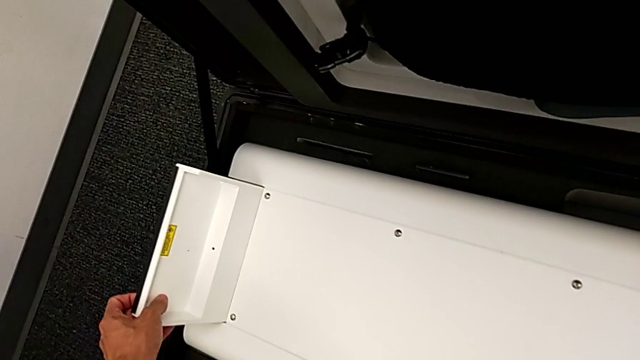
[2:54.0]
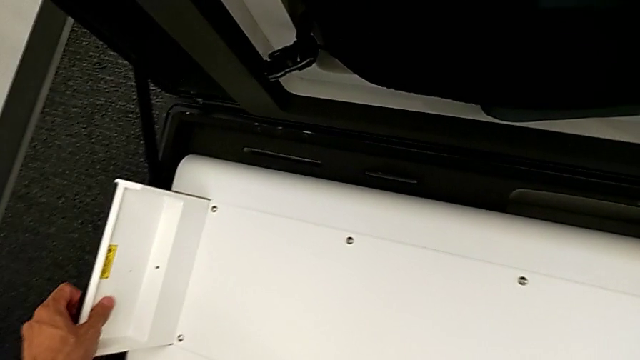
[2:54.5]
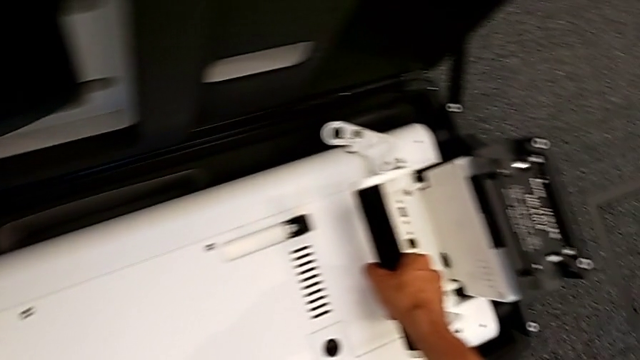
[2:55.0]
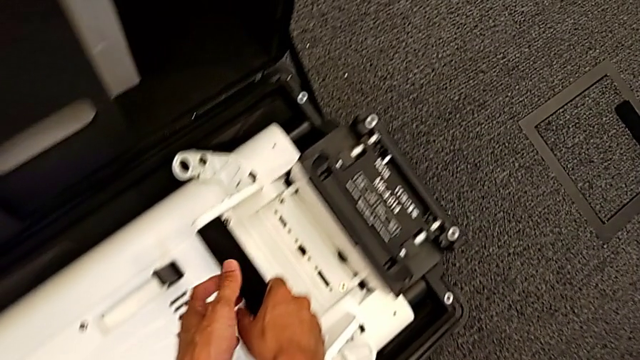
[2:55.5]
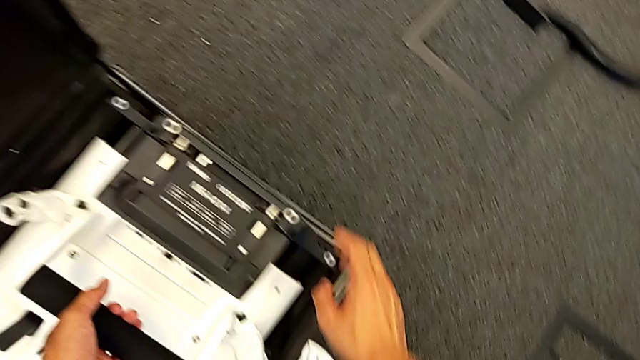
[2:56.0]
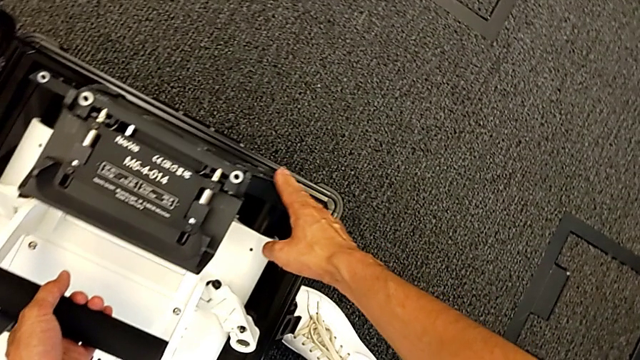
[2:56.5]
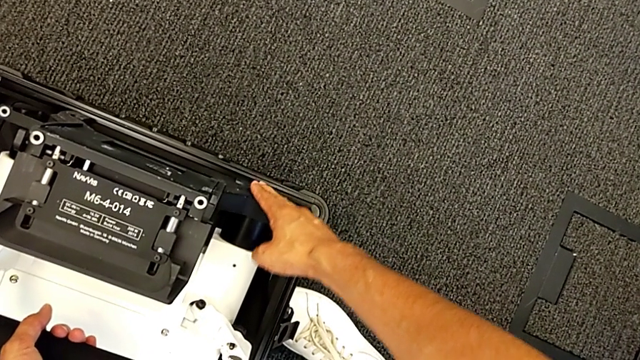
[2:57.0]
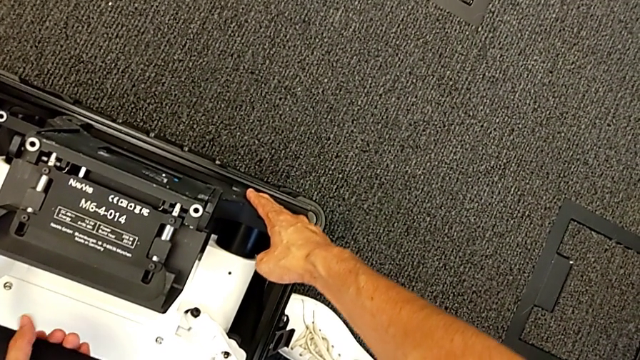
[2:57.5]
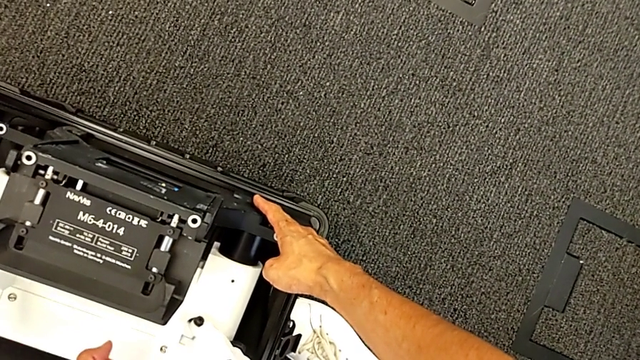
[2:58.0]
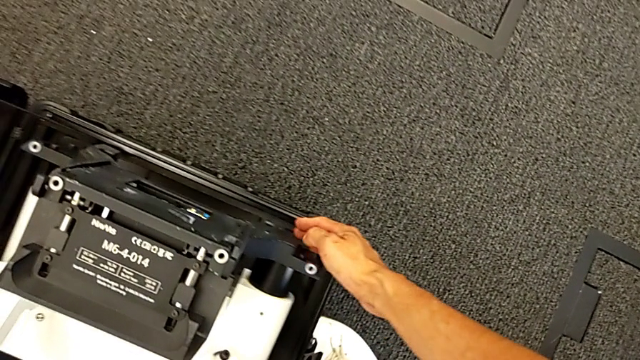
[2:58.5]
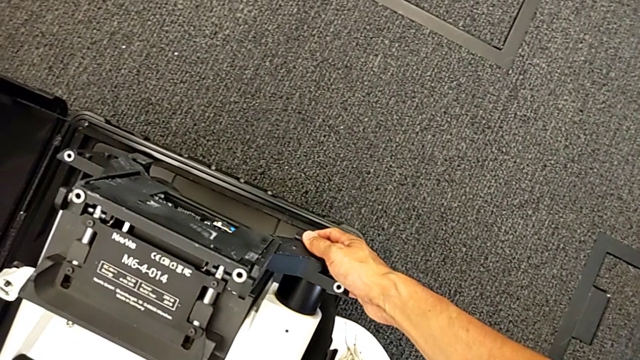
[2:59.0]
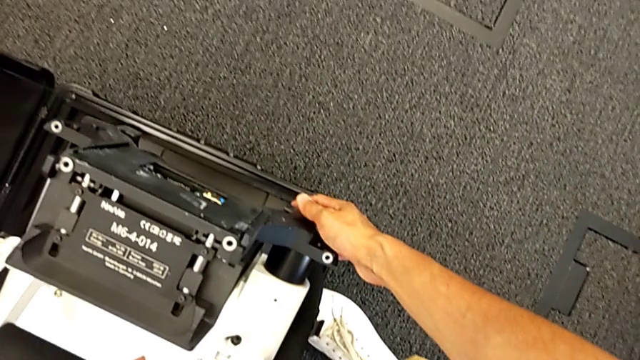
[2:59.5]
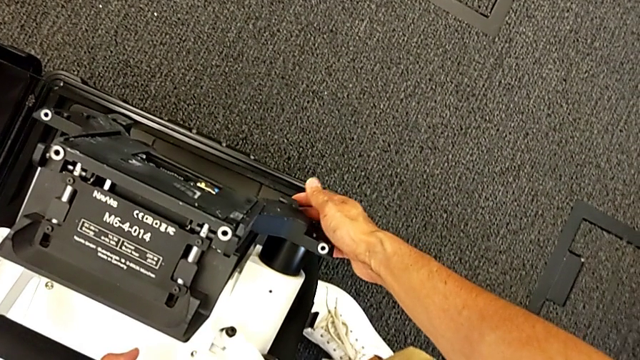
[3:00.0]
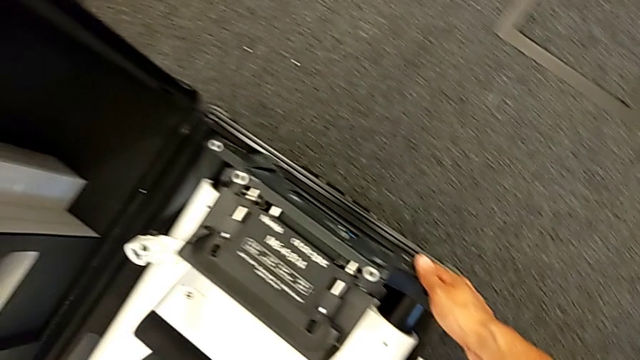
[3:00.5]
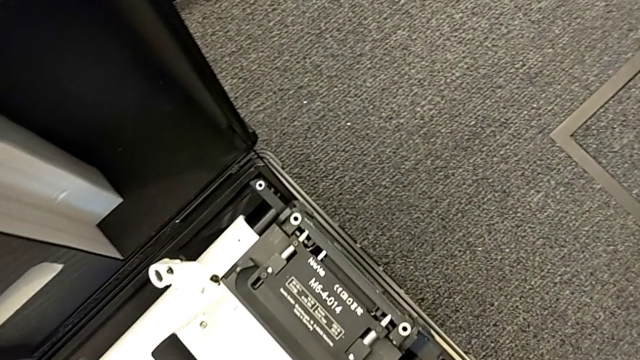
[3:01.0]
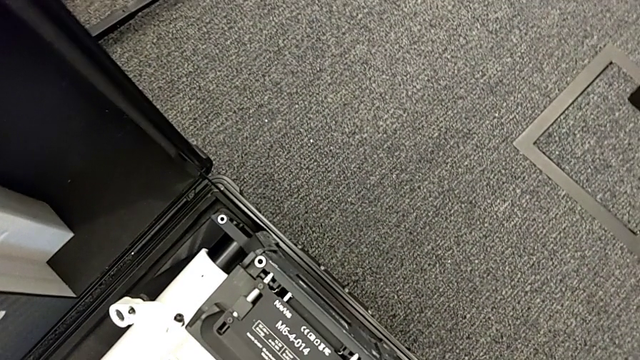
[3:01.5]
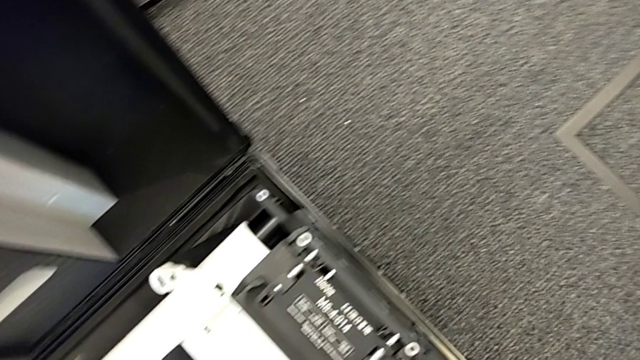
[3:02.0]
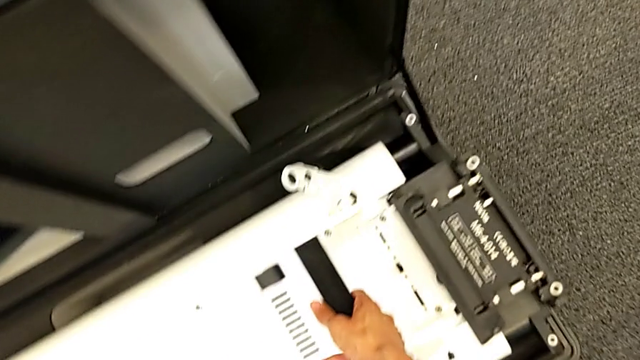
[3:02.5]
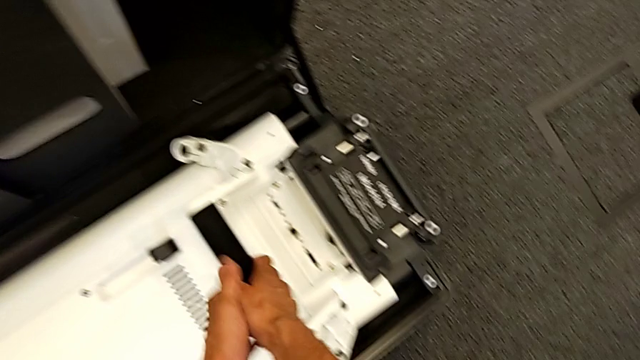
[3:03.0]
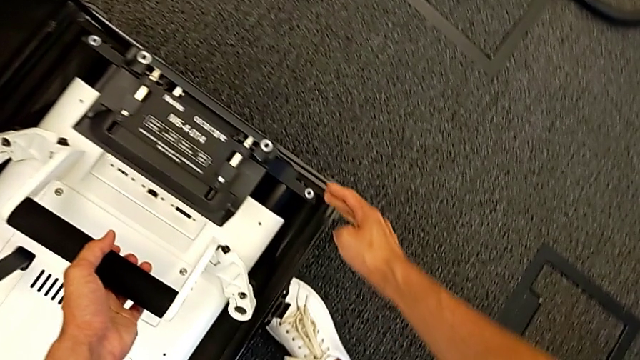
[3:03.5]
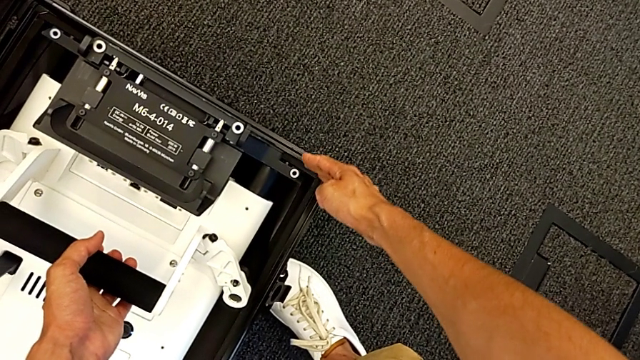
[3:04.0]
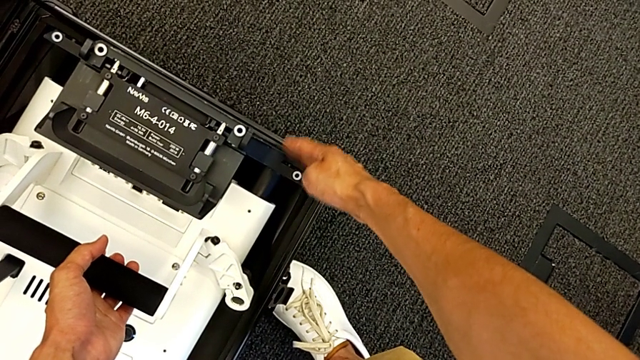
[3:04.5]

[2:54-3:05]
The camera wearer is putting the body in the box. They grab the M6 body lock and hold the M6 body.

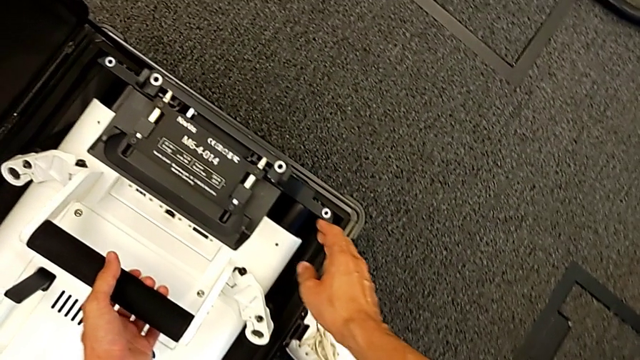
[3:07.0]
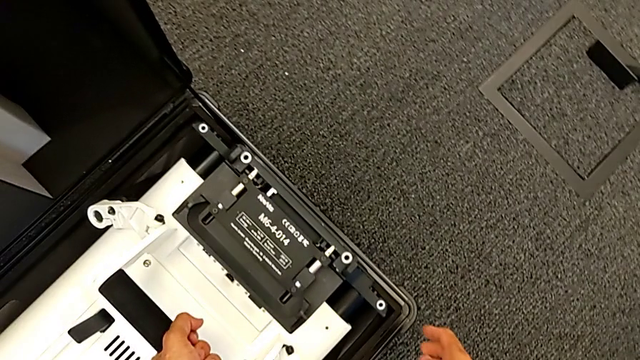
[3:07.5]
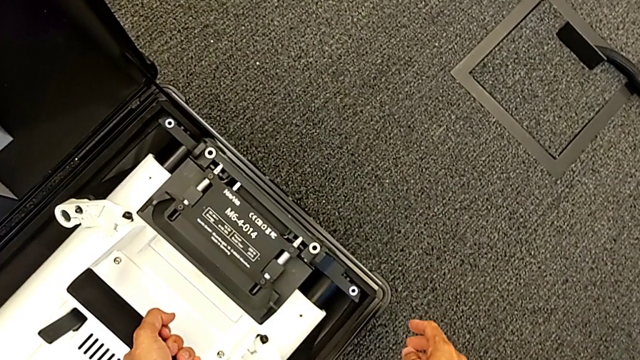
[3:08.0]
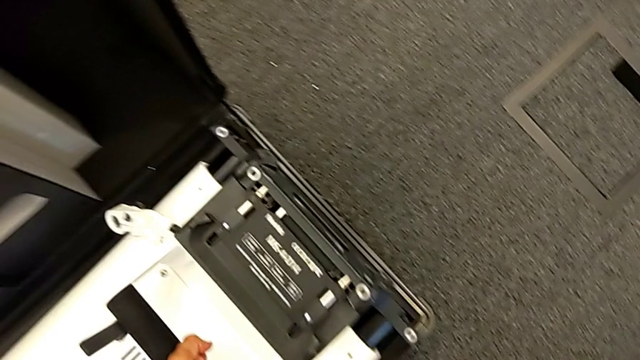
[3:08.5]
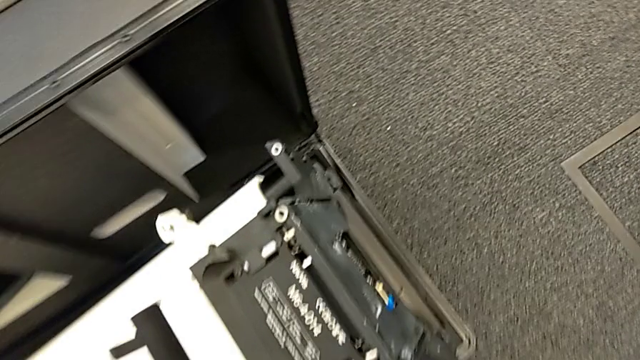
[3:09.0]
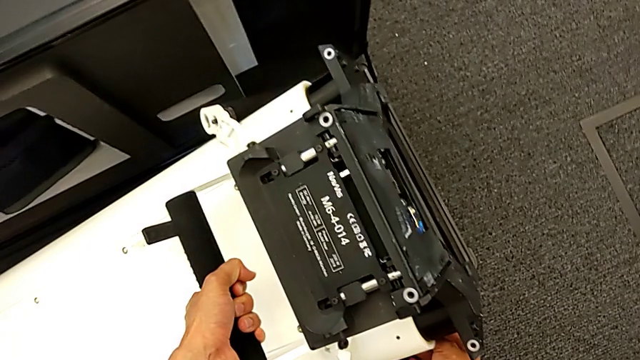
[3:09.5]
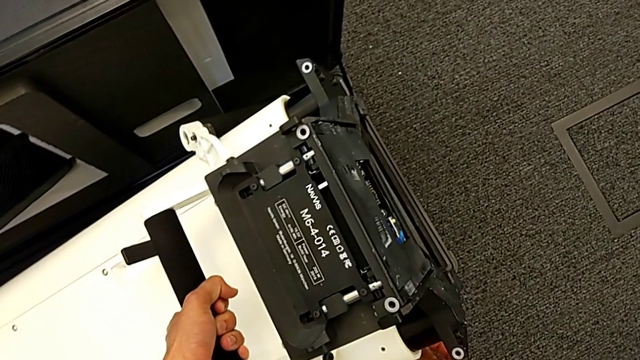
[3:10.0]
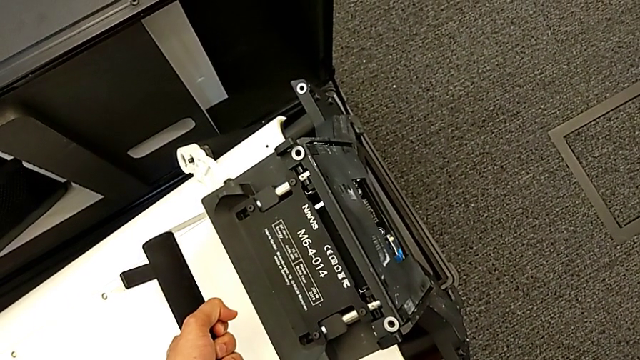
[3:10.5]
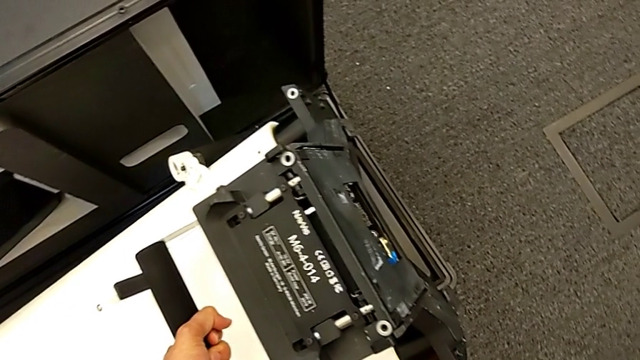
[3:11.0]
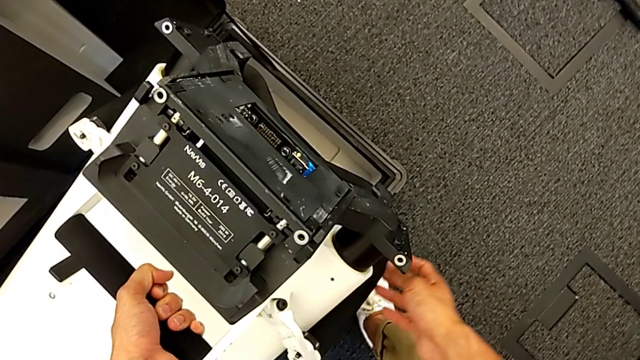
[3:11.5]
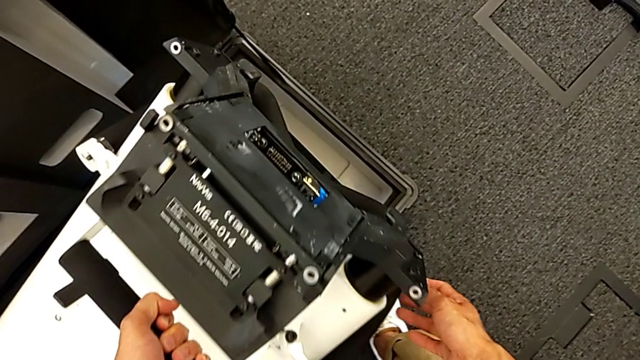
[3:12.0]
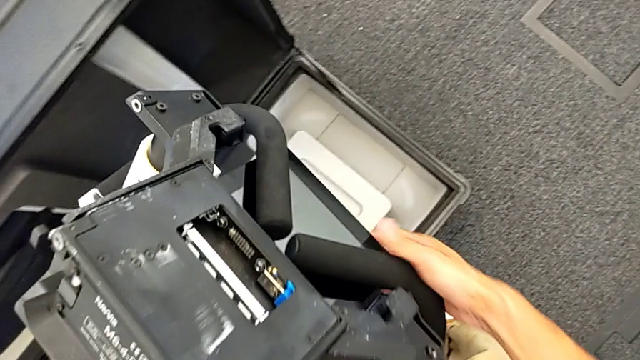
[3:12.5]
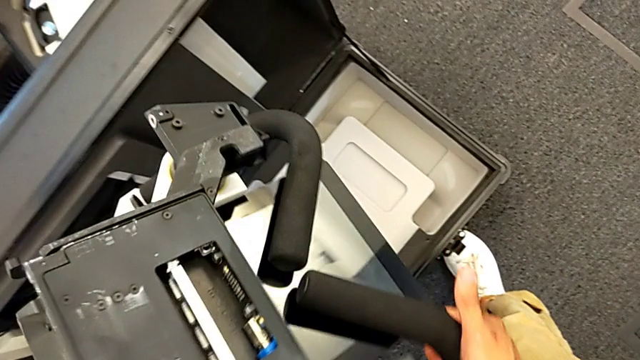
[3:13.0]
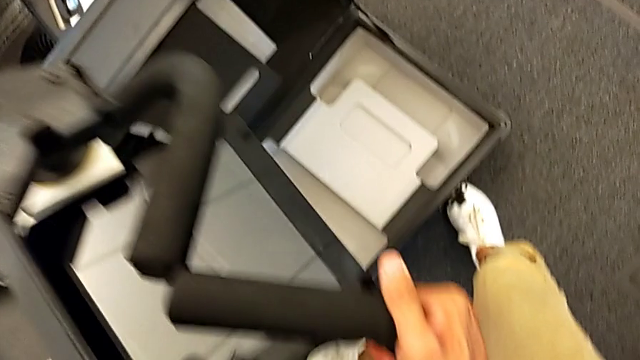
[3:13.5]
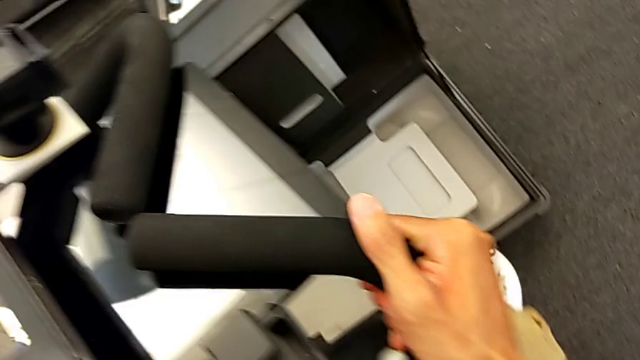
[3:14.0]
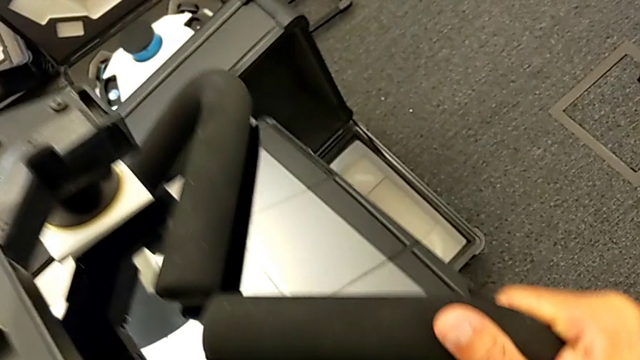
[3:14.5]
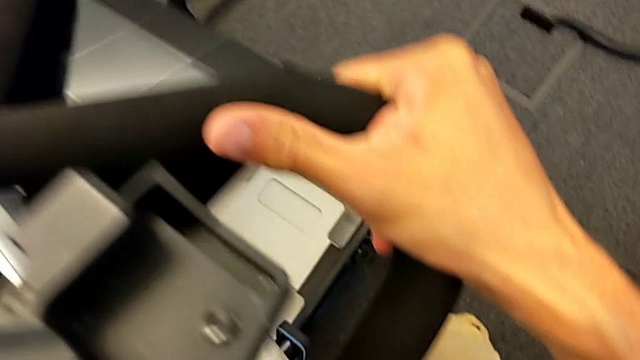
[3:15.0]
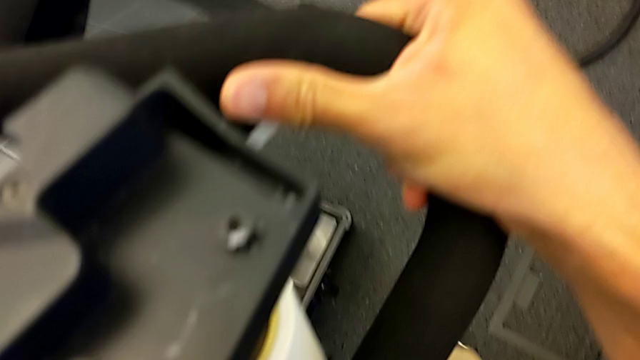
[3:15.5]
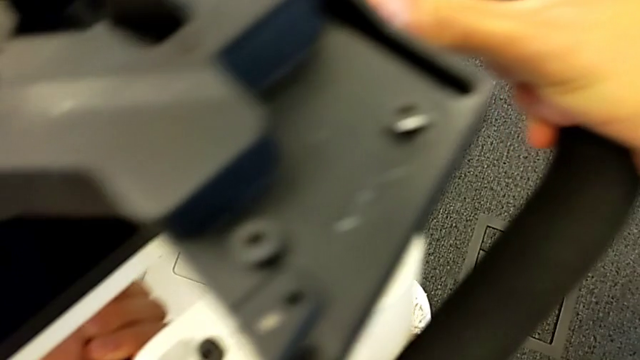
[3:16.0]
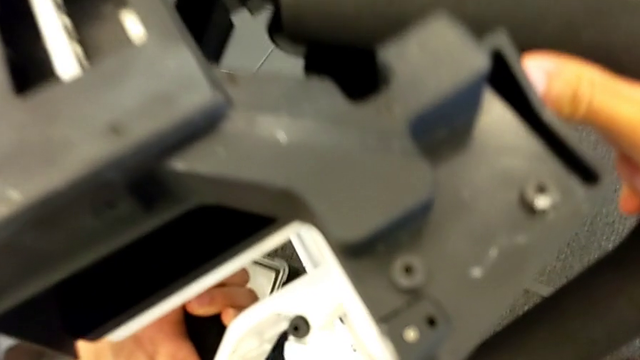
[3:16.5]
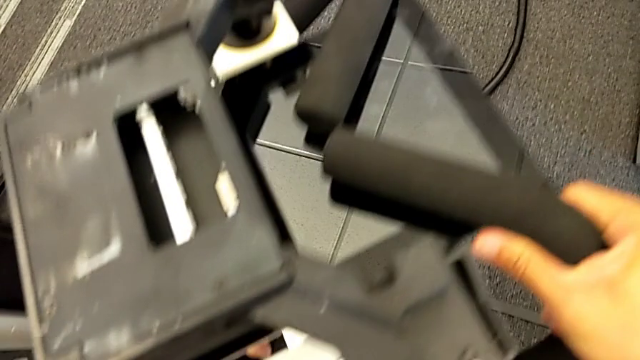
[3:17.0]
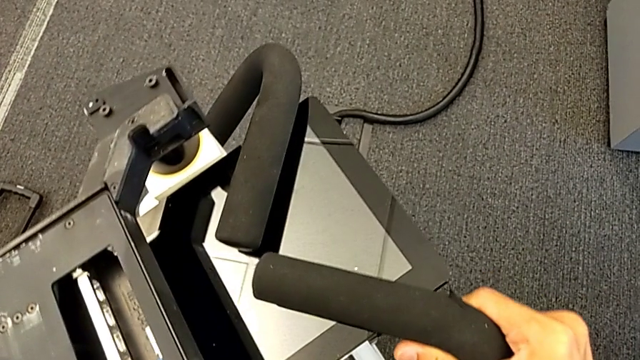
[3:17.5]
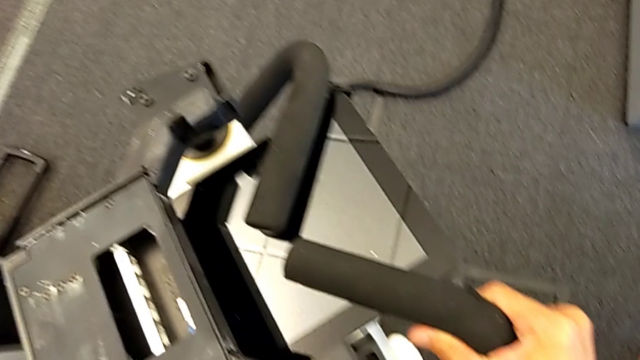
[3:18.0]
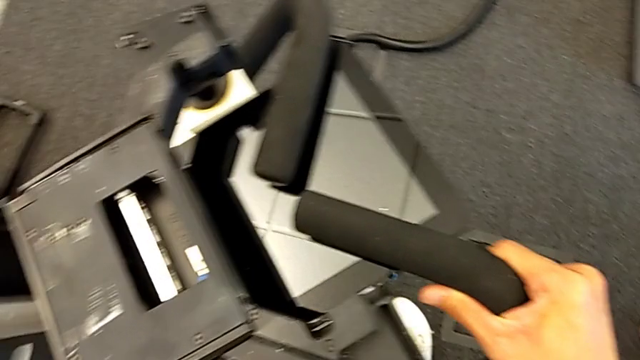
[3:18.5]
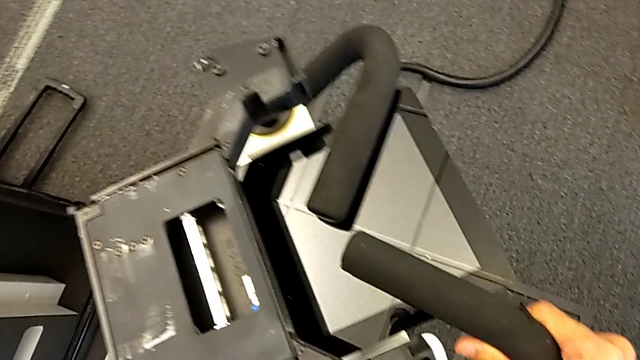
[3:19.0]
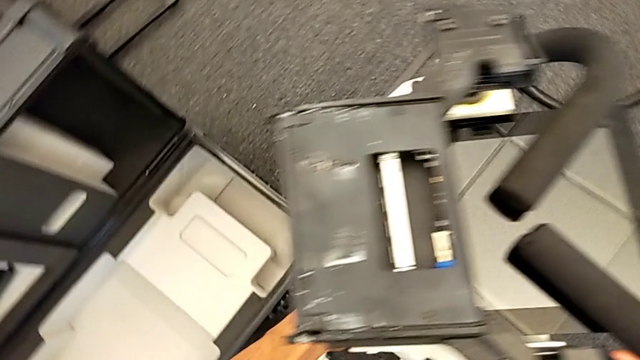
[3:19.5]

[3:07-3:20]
The camera wearer is replacing the body. They lift the M6 body and begin to hold it.
